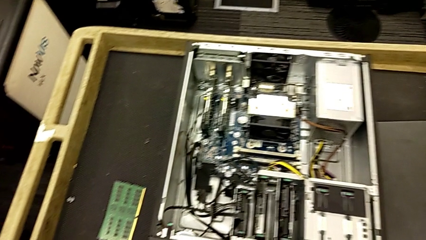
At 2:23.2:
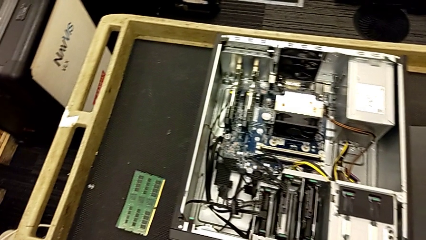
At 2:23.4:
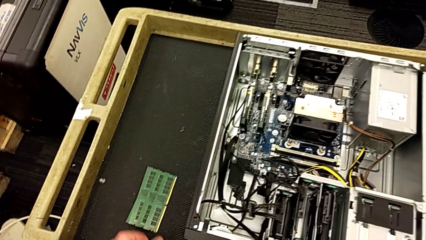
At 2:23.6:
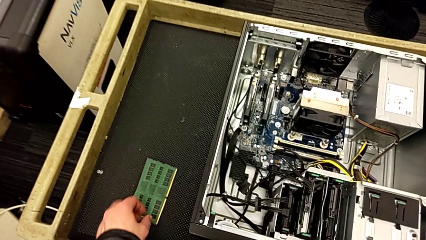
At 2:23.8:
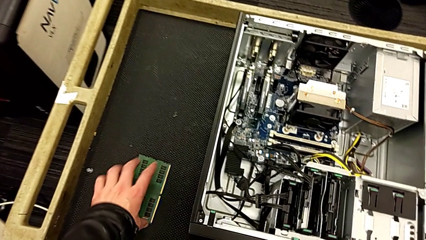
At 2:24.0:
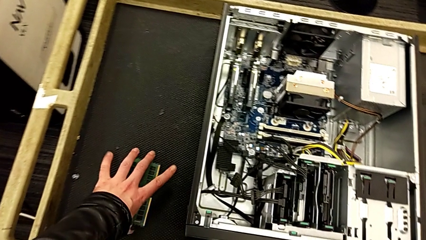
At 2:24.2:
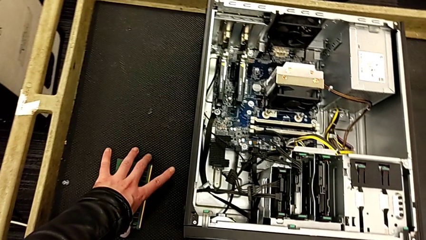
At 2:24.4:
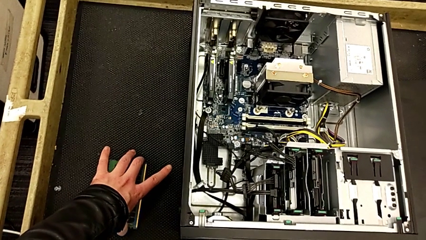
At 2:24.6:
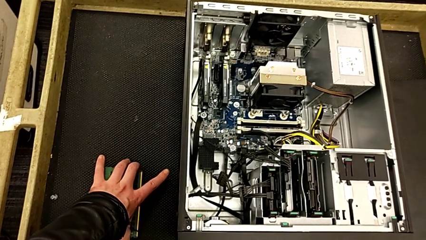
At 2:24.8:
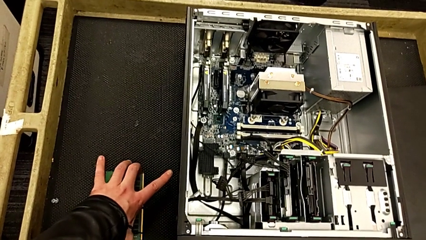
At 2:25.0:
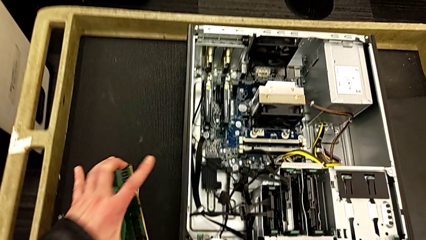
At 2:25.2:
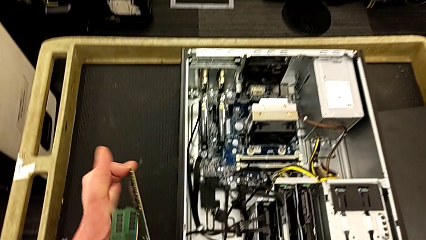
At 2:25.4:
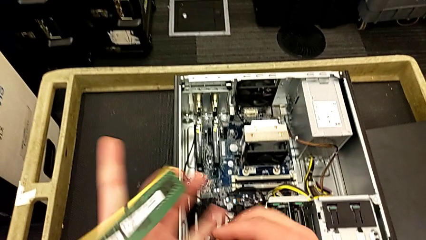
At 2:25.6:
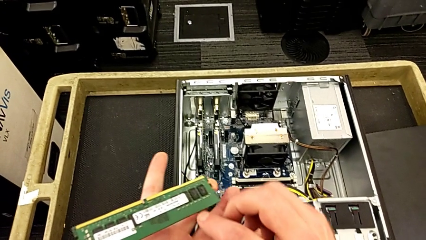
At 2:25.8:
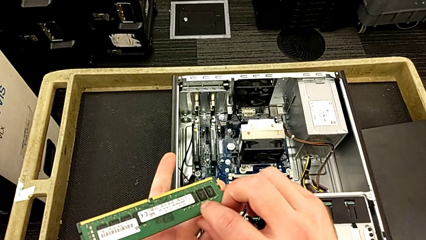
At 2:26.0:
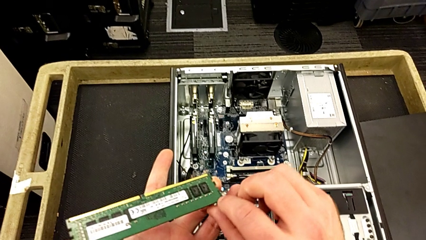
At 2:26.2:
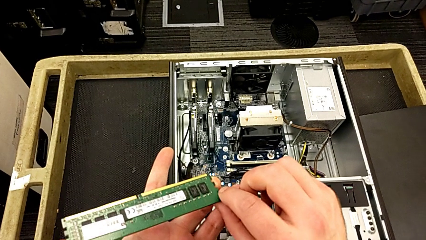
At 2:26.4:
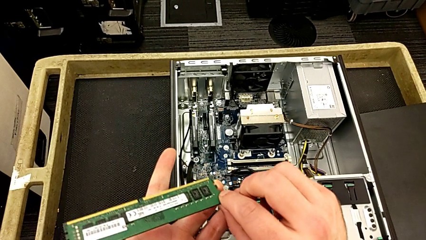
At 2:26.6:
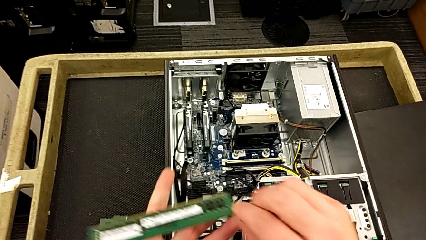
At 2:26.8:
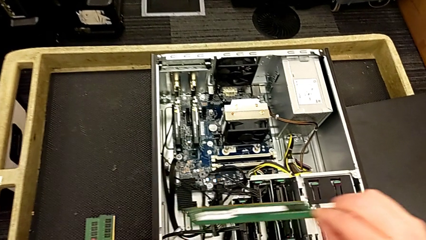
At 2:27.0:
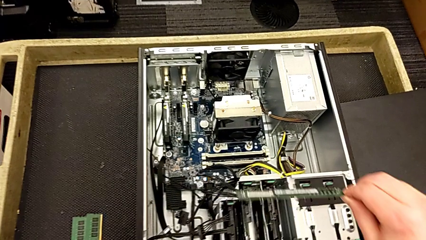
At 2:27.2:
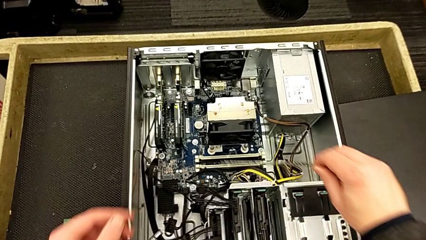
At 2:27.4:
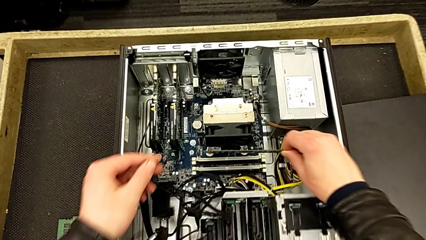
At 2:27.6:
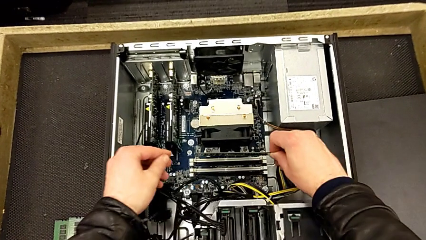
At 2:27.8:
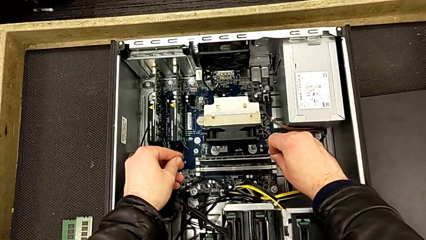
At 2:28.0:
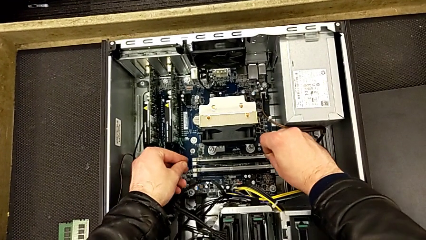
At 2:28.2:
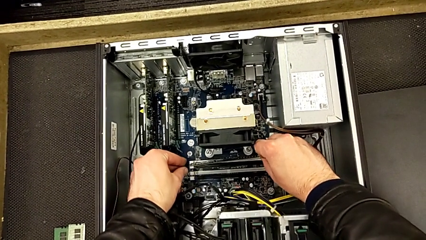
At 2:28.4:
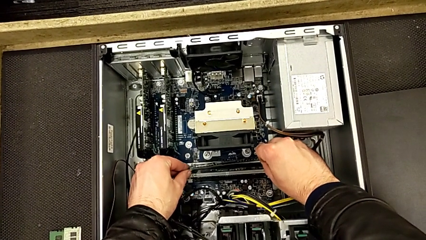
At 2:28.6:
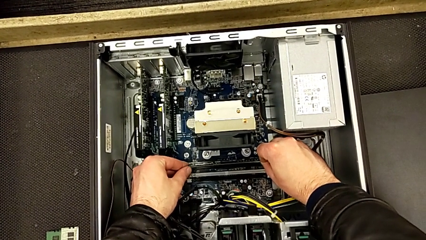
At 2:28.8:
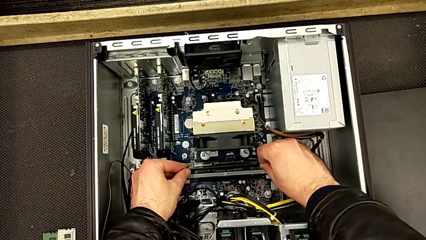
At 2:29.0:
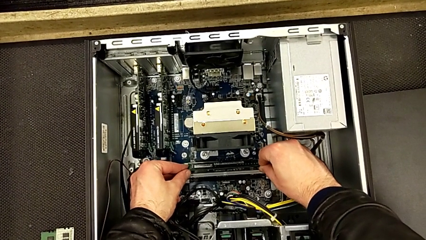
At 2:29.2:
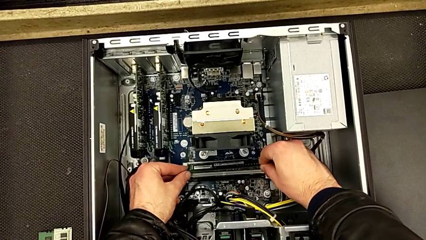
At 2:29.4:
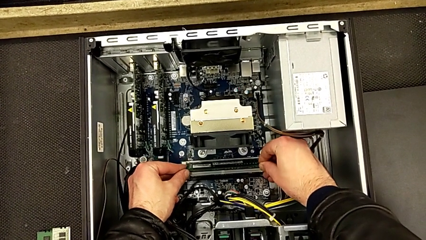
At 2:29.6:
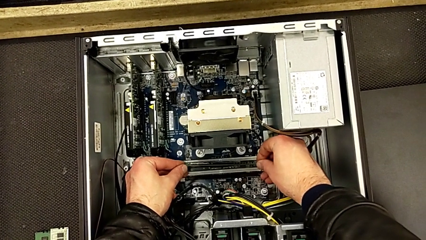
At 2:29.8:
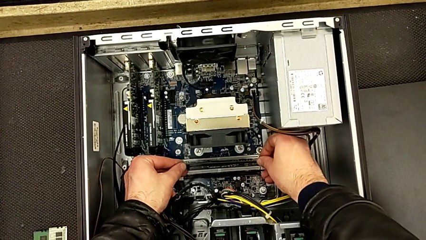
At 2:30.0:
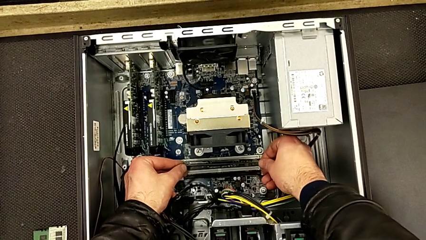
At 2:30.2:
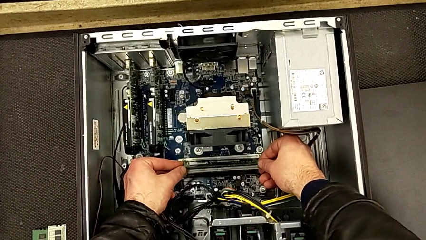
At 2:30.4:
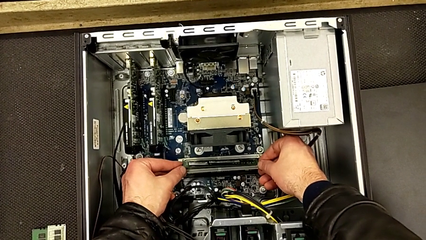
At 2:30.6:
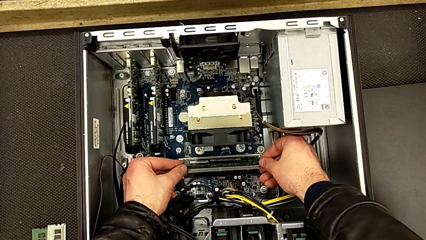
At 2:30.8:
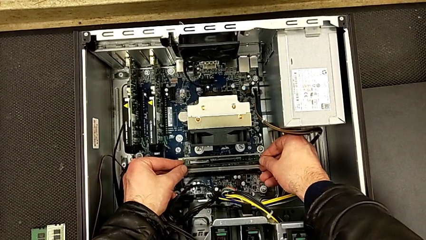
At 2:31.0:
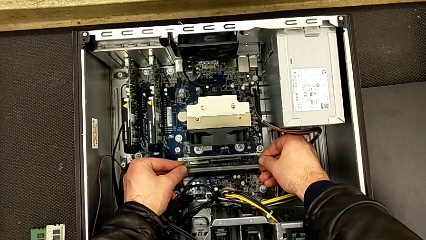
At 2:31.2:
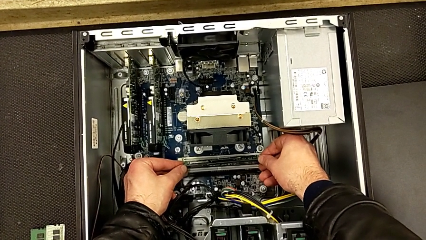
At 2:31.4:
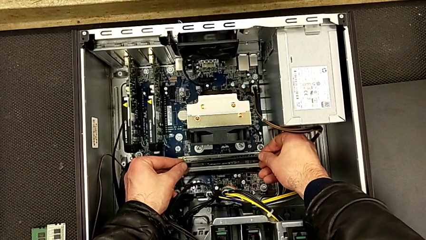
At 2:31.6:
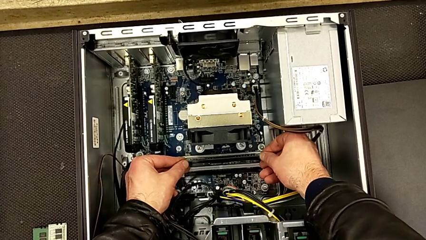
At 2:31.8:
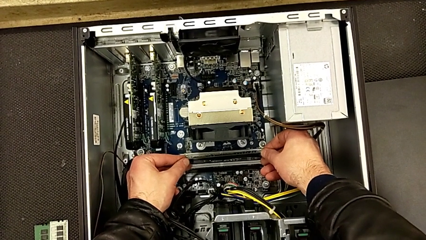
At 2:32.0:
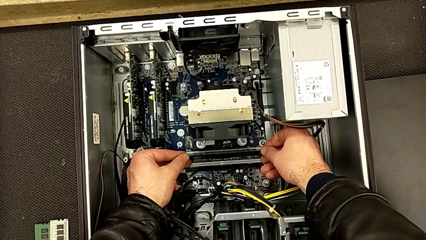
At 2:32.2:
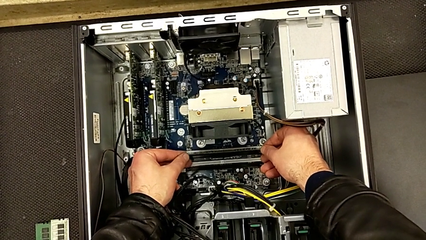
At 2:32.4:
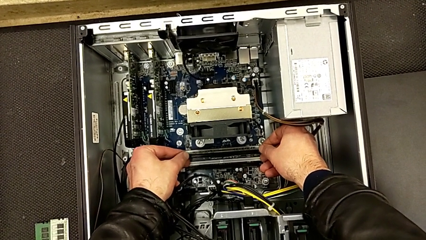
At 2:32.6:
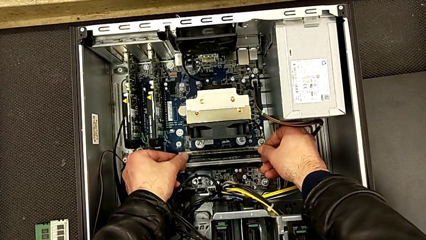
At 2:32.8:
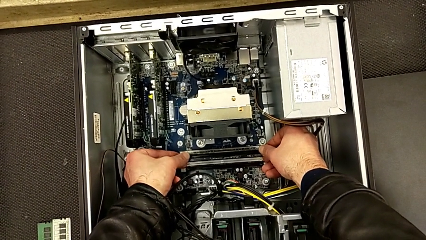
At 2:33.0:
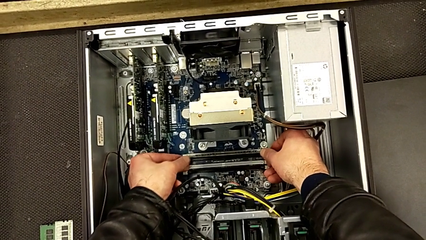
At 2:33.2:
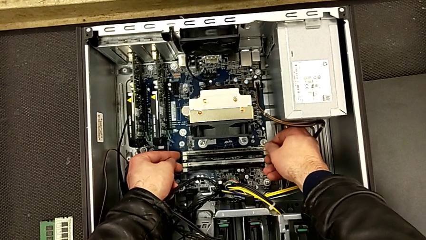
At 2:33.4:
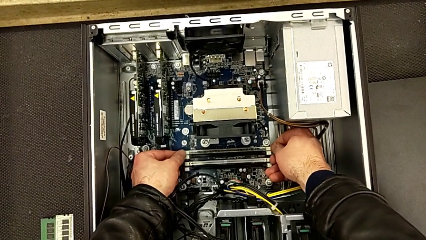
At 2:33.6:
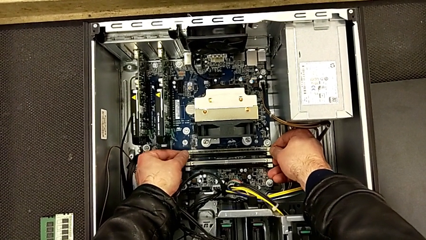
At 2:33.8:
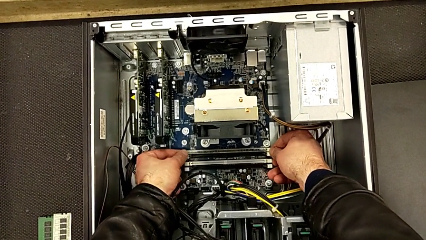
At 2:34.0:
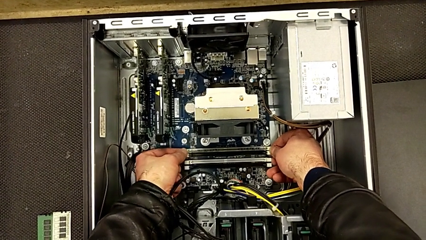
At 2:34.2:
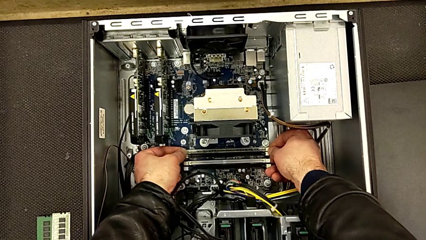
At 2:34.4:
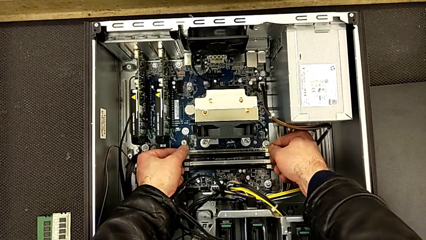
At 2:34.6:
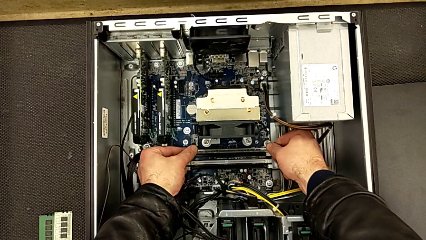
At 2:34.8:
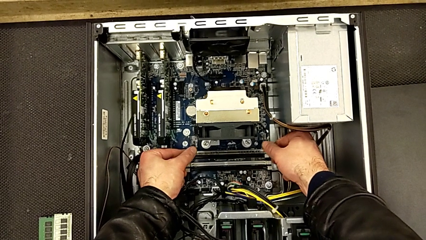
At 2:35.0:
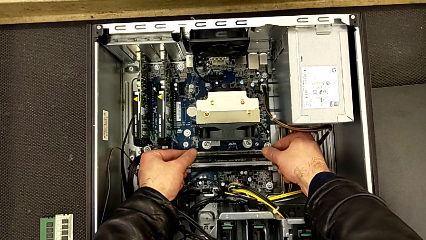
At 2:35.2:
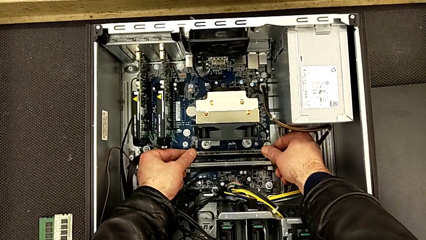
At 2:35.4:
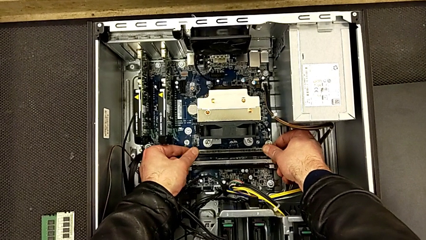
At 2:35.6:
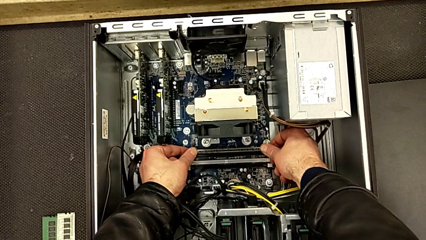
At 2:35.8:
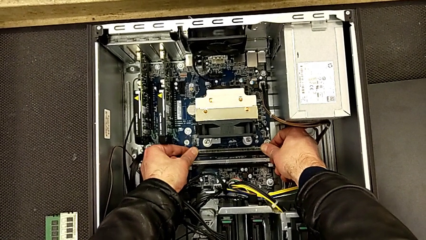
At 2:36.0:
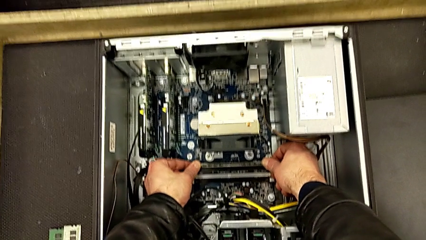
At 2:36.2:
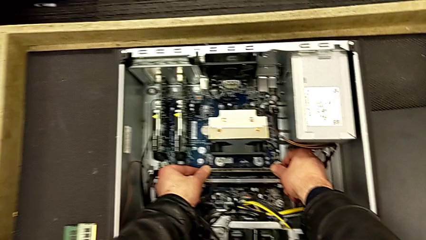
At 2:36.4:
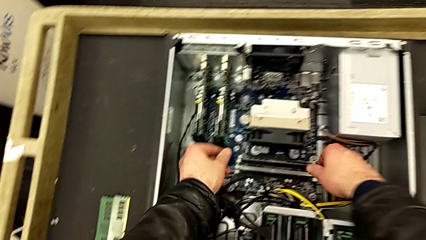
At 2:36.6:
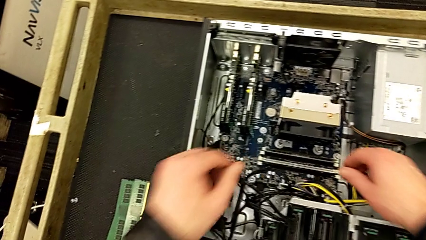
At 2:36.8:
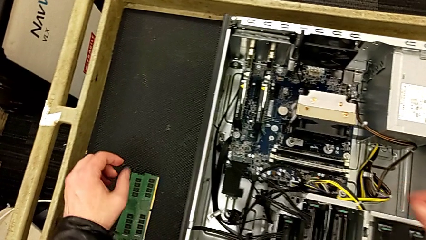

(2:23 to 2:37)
The camera wearer inserts the first RAM stick into the computer tower. They grab the first RAM, lift it, align it, insert it and close the first RAM tab.

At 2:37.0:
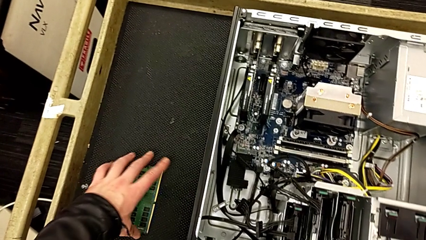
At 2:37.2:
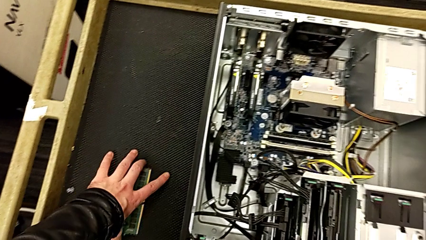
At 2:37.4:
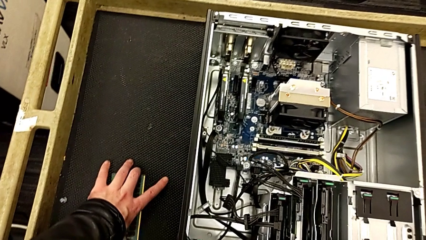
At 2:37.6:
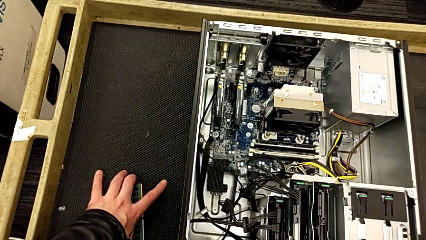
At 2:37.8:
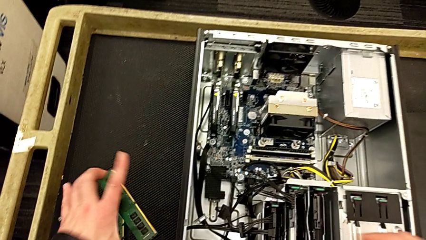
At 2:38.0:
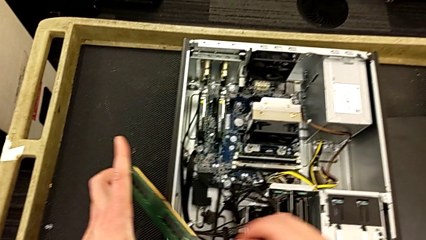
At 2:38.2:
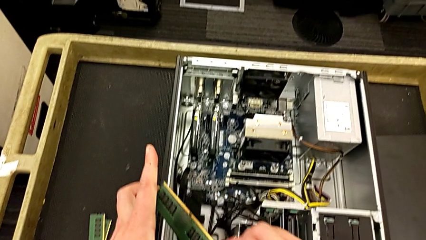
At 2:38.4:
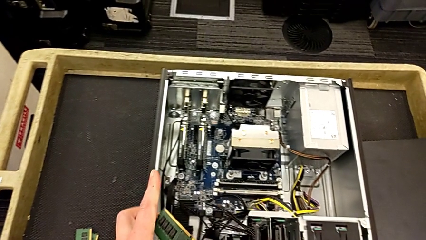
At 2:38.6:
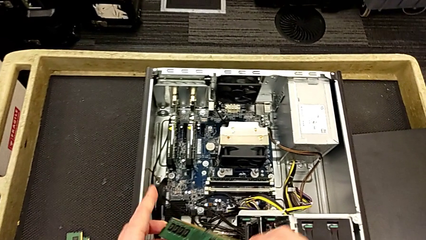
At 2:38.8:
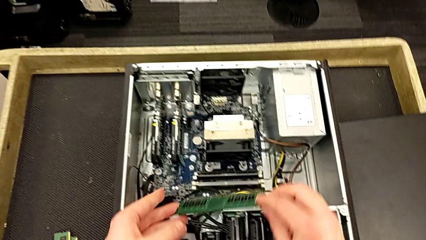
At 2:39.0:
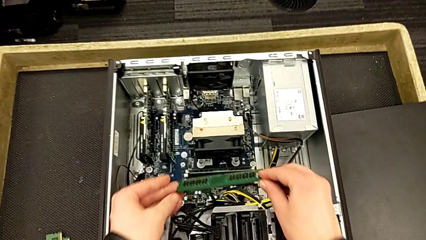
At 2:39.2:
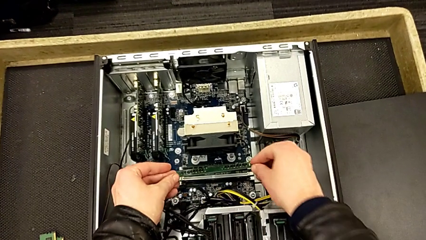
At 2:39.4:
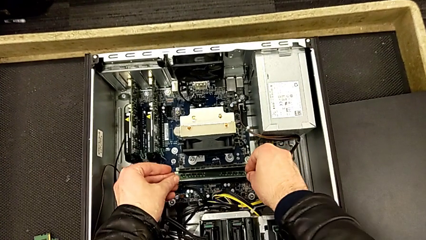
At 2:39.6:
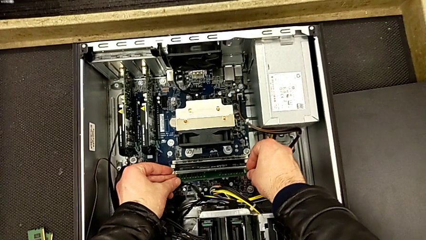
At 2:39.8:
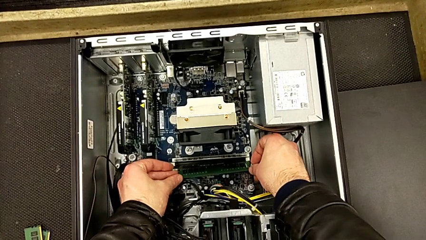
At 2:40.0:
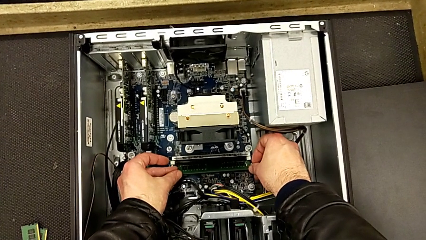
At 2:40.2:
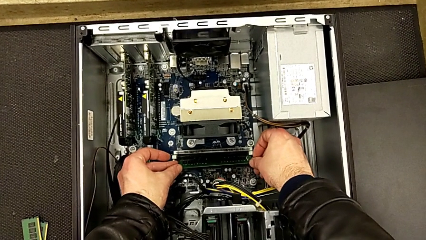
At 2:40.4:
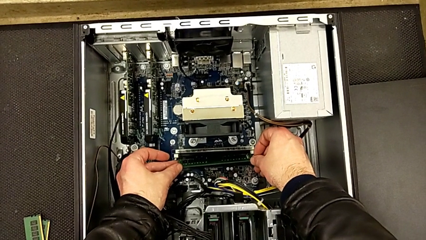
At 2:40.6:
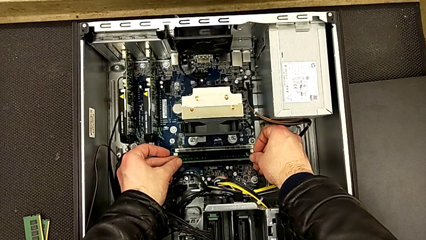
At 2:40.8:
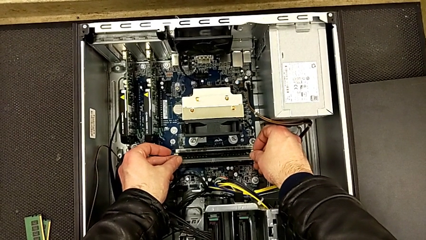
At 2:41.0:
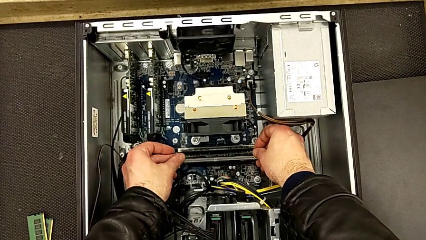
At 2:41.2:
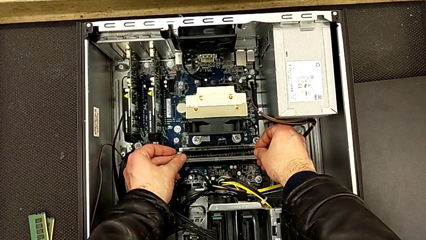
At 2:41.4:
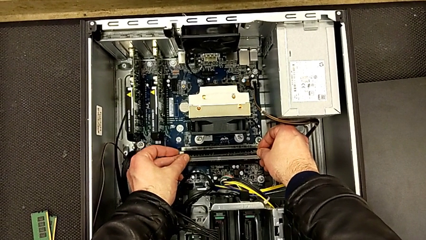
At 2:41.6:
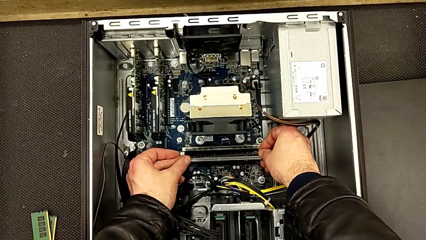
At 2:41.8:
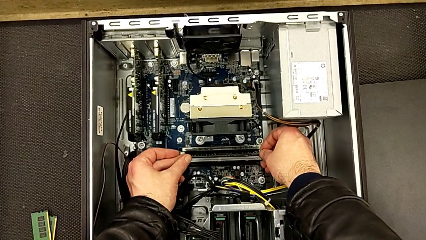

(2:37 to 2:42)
The camera wearer is inserting the second RAM stick into the computer tower. They grab the second RAM and begin to wrongly align it the wrong way.
